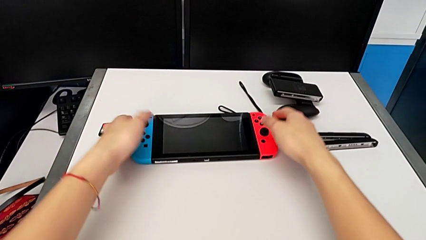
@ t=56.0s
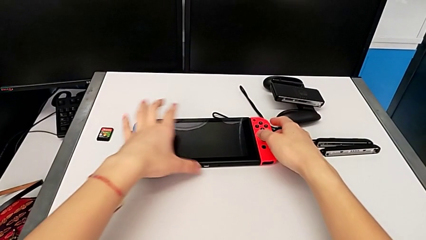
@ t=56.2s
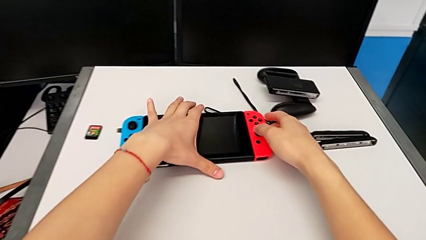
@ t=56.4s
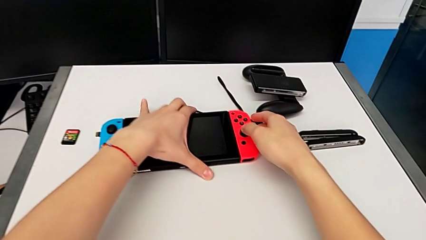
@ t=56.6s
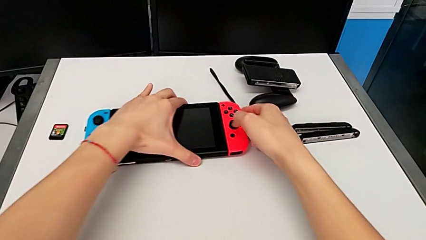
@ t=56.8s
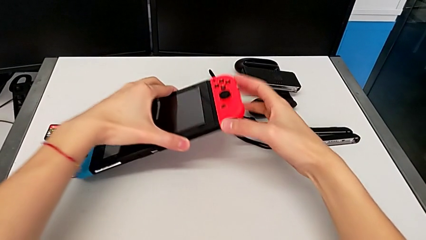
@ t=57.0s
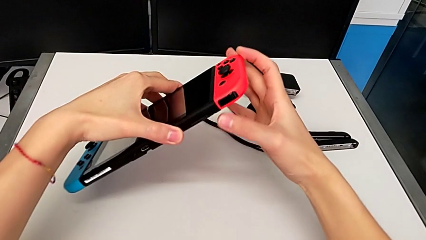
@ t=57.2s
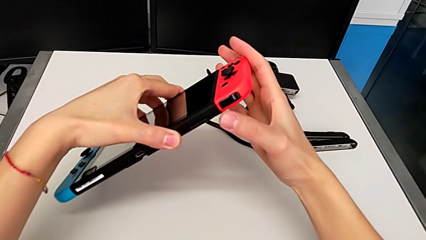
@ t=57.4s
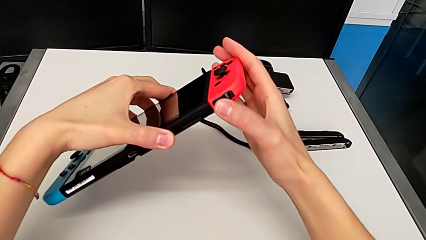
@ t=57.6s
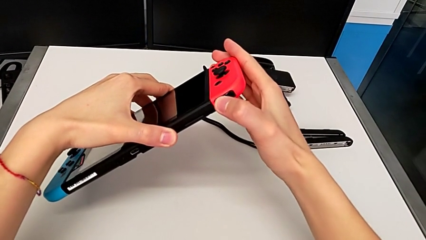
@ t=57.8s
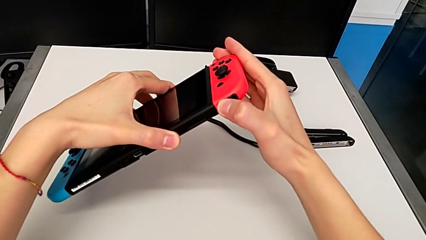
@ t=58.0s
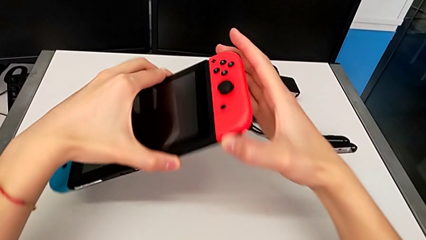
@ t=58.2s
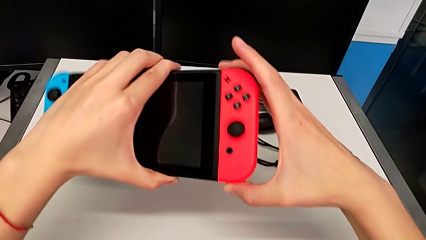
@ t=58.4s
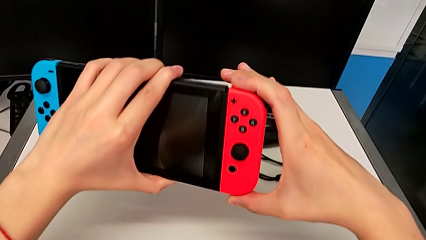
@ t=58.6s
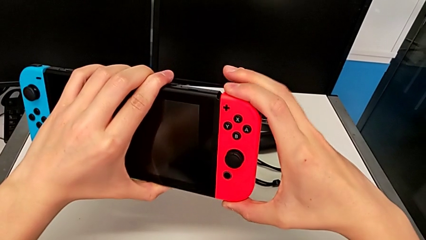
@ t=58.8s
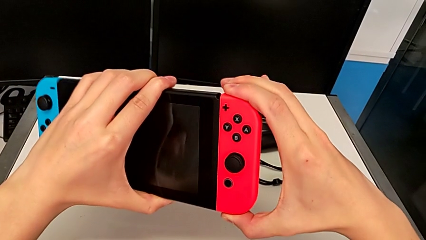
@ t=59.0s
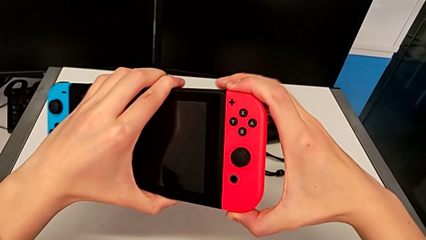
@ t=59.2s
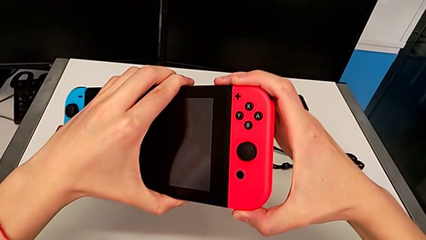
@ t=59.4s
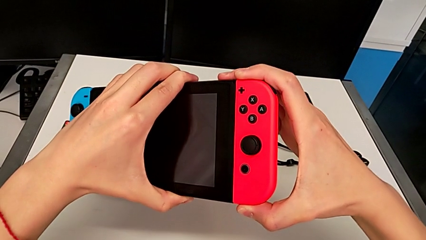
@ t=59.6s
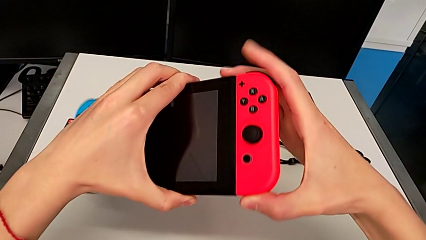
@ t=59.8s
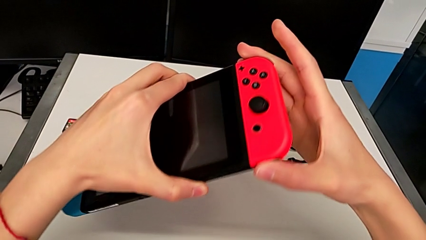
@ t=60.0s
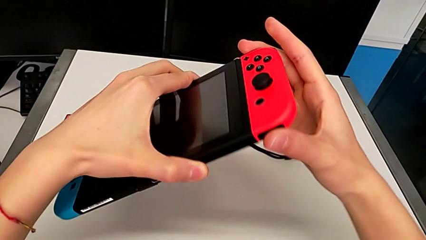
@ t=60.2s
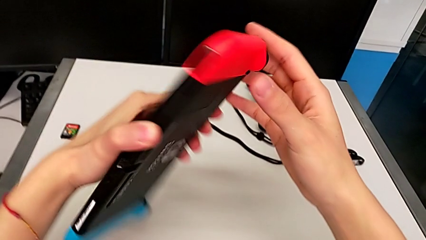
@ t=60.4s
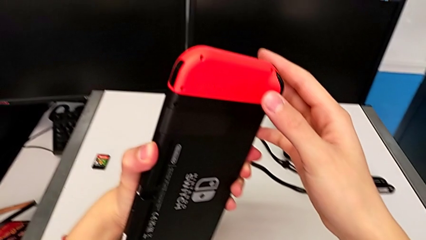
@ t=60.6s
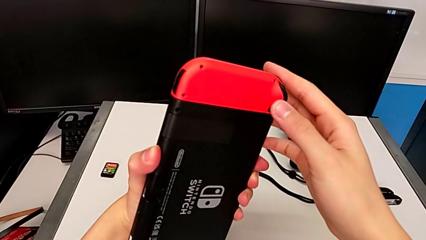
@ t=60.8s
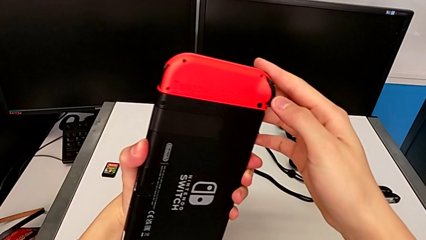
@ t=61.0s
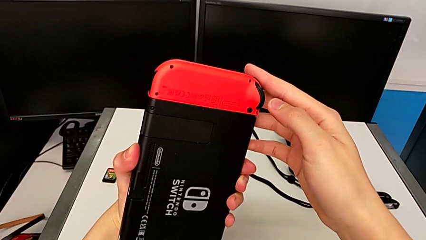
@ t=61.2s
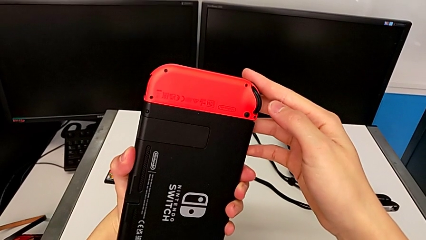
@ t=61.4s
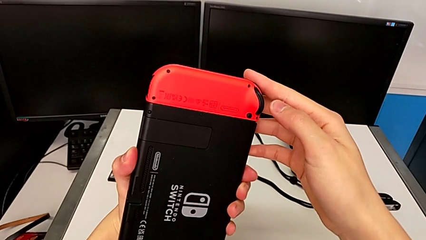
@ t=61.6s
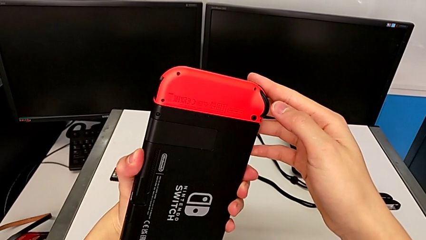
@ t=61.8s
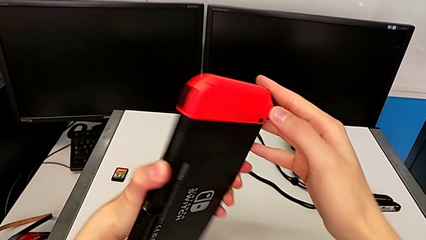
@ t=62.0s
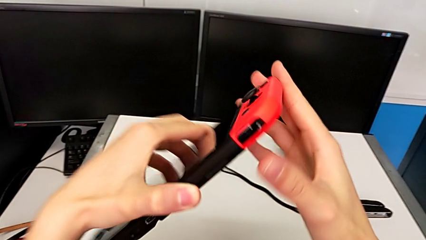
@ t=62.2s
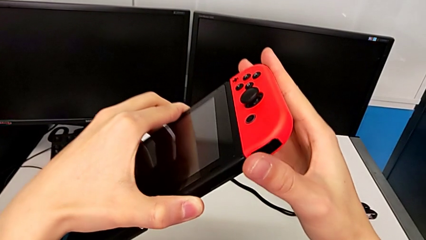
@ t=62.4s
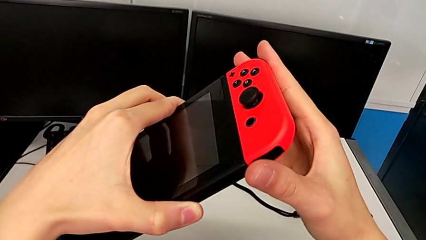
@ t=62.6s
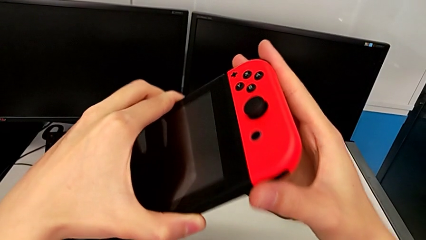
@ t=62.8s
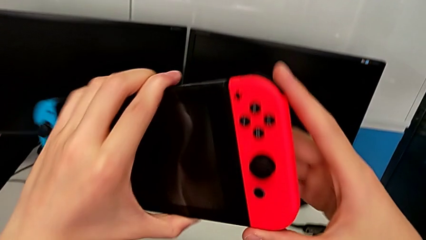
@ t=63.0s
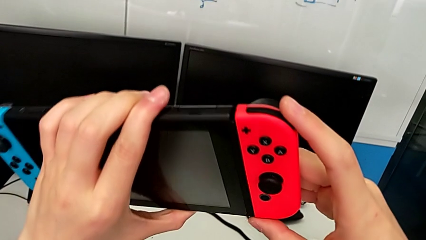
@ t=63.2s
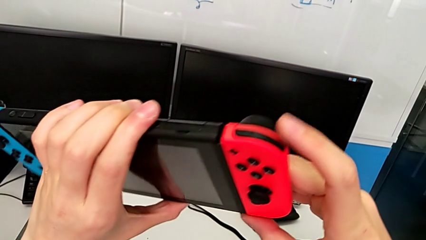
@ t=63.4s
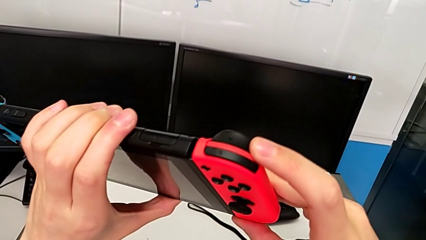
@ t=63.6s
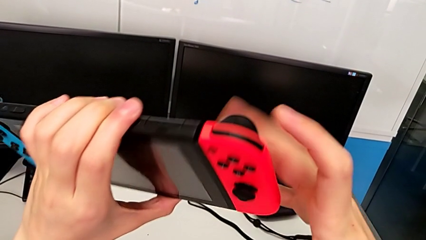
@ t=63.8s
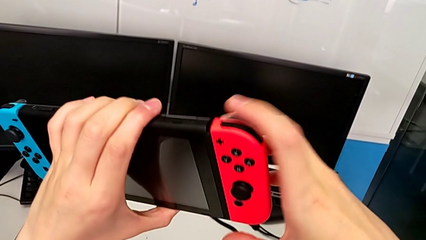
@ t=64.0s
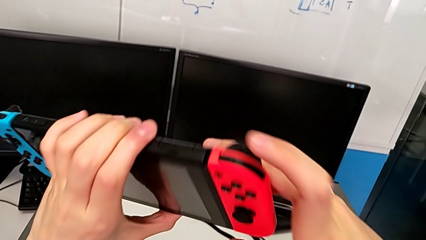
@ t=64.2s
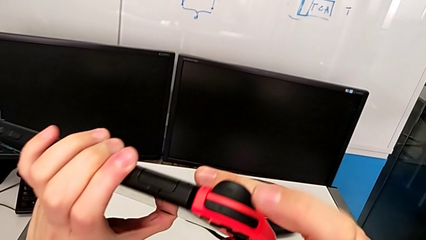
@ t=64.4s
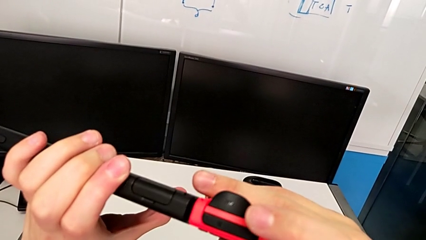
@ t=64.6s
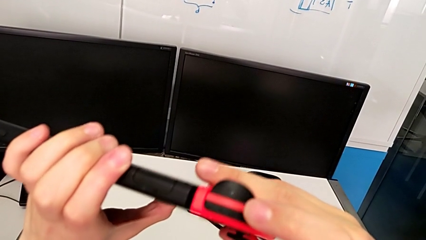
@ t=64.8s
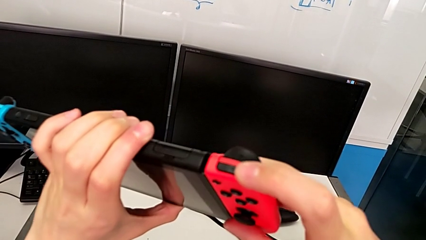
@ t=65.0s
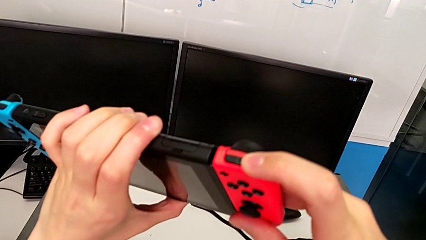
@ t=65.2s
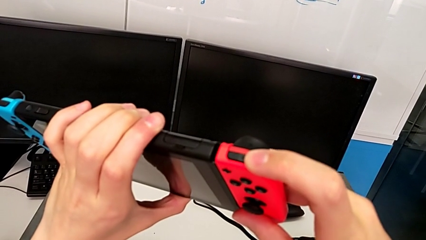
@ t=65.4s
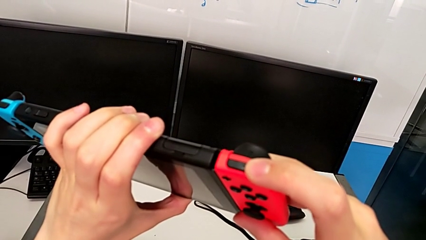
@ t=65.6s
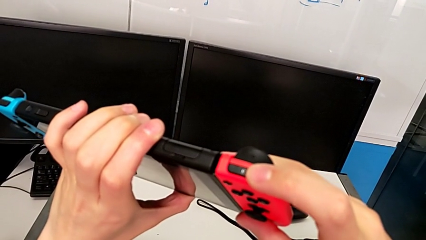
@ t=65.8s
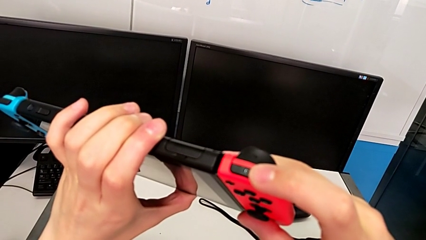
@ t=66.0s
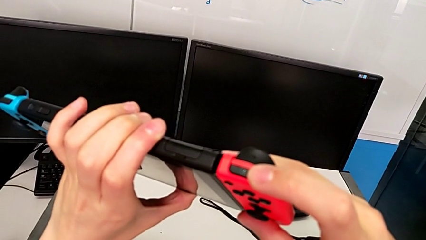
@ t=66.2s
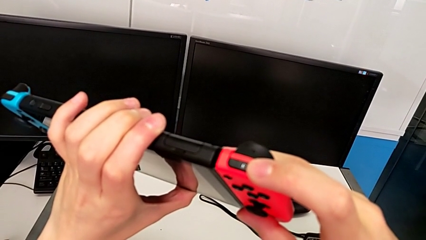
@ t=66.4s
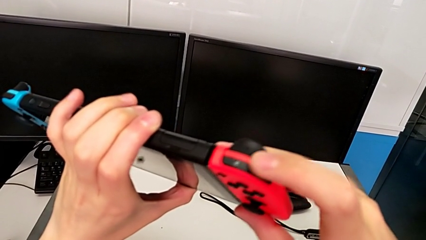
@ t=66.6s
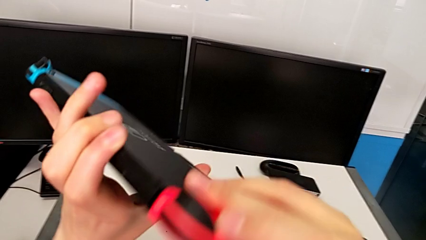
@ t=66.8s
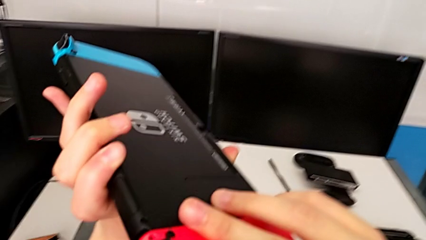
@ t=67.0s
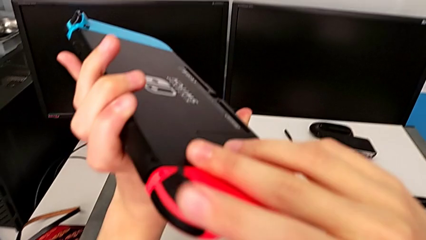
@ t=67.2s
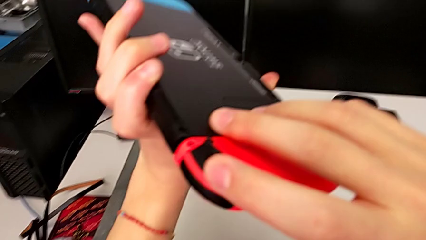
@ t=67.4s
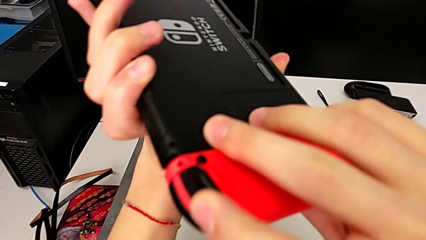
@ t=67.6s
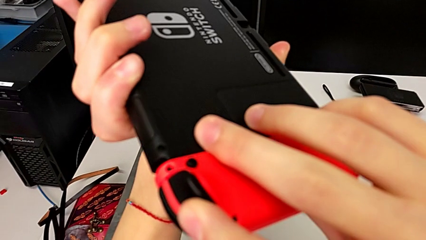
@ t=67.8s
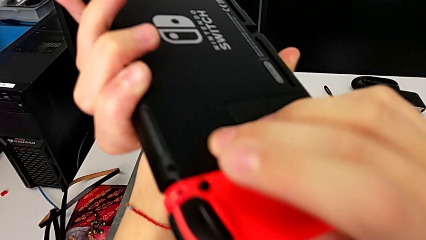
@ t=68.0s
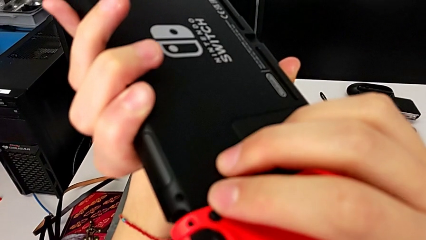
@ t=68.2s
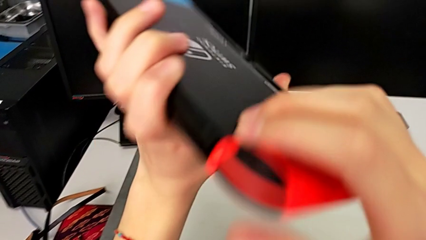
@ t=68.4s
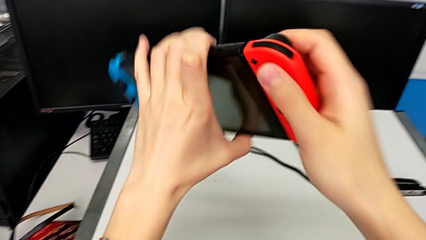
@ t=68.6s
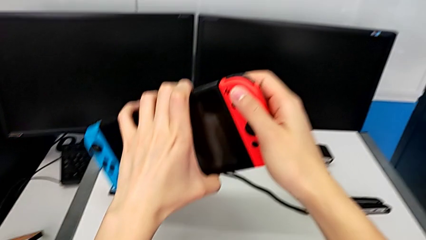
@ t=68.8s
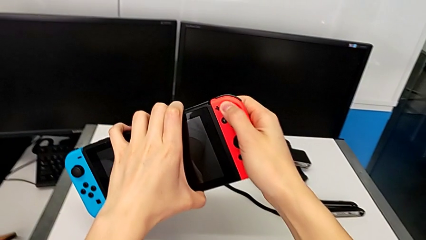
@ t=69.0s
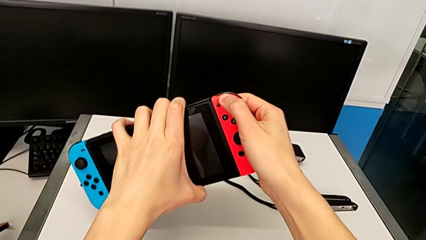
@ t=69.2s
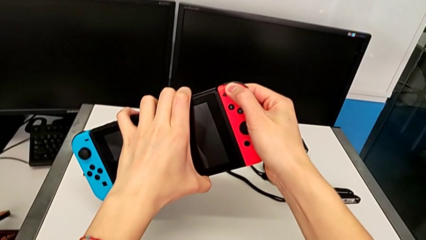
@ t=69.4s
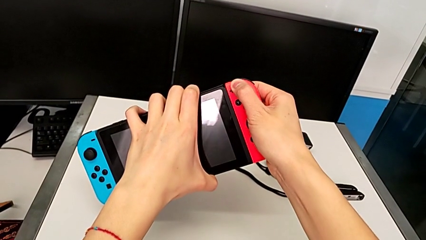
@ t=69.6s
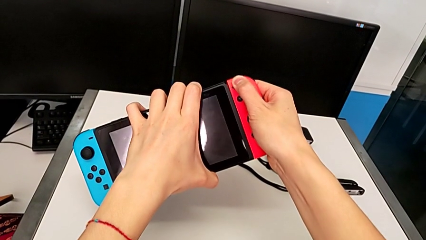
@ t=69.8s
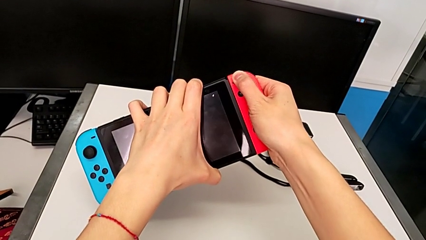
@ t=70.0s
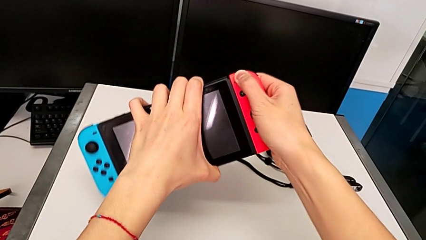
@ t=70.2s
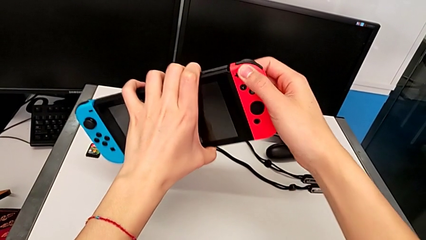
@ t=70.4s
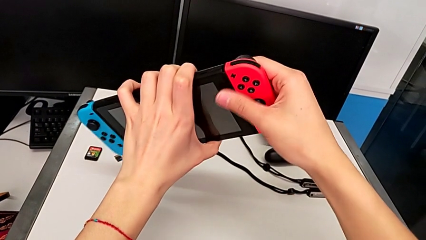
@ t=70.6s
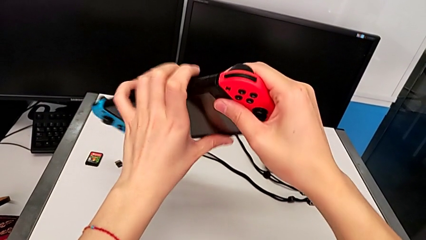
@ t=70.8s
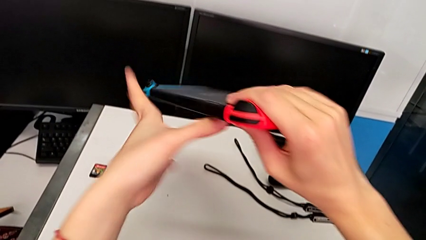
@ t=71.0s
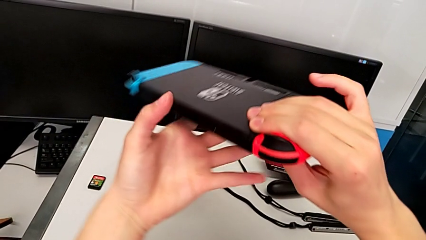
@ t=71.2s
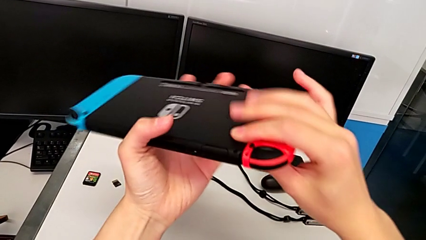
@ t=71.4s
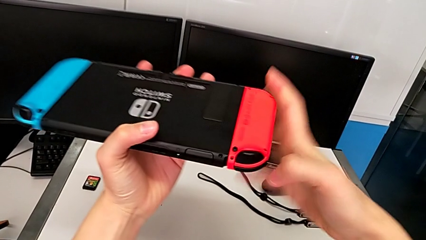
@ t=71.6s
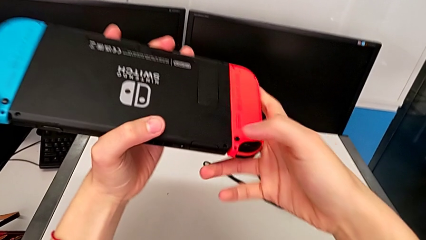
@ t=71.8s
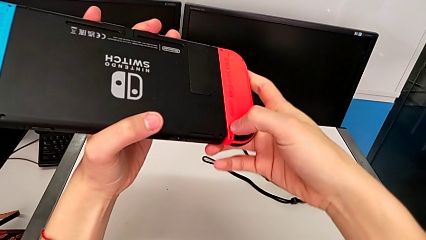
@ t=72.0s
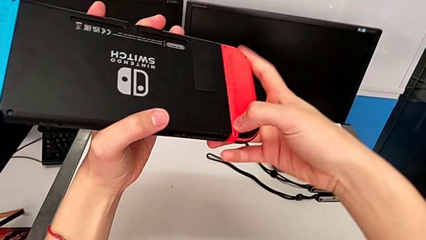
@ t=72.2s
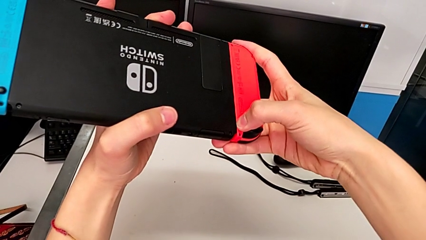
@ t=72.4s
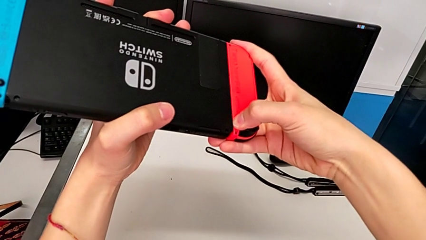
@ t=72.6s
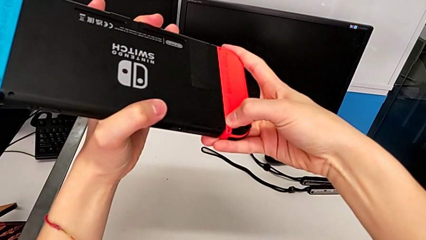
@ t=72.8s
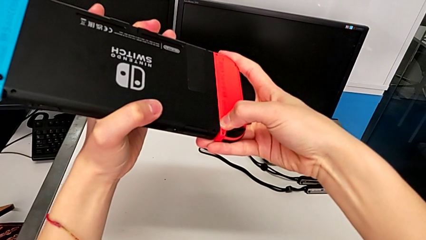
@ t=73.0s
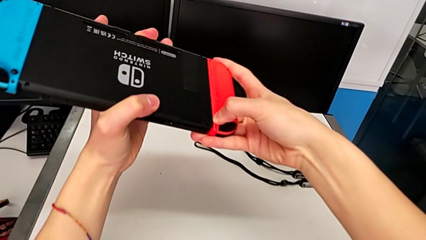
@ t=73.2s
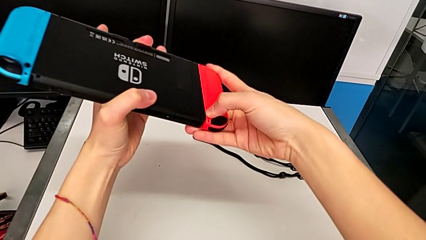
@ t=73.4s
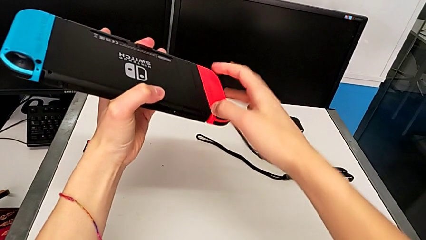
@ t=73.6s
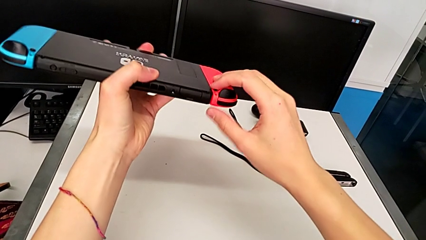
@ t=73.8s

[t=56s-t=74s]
The camera wearer is disassembling the Joy-Con controllers from the Nintendo Switch. They grab the Nintendo Switch, lift it, grab the red Joy-Con controller, inspect the Nintendo Switch, rotate it, inspect it, wrongly press the top button, unable to find the correct button to detach the Joy-Con controller, press the top button, inspect the Nintendo Switch, rotate it, pull the red Joy-Con controller and press the back button, unable to detach the red Joy-Con controller.
